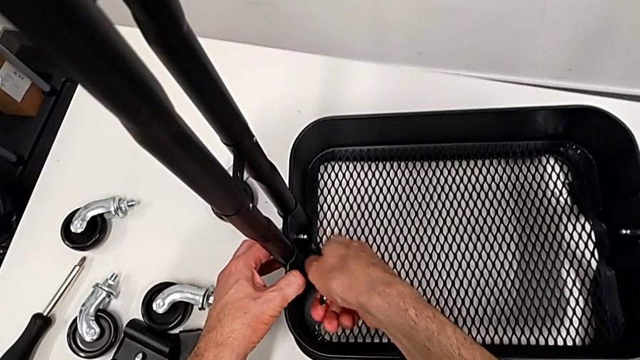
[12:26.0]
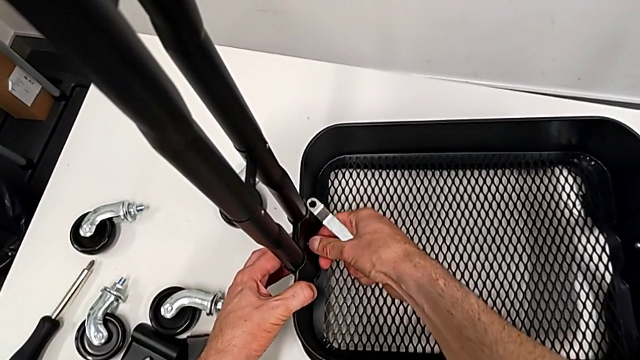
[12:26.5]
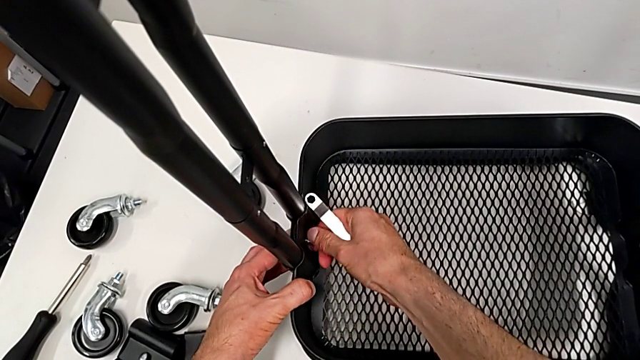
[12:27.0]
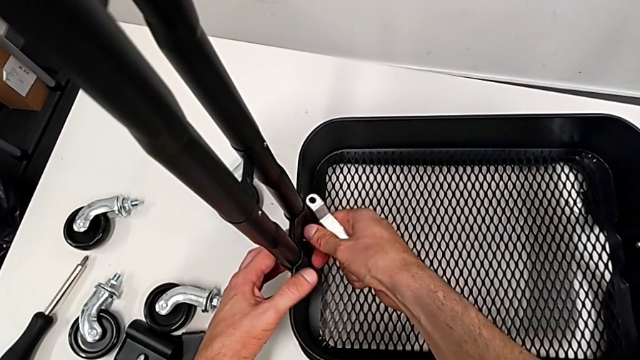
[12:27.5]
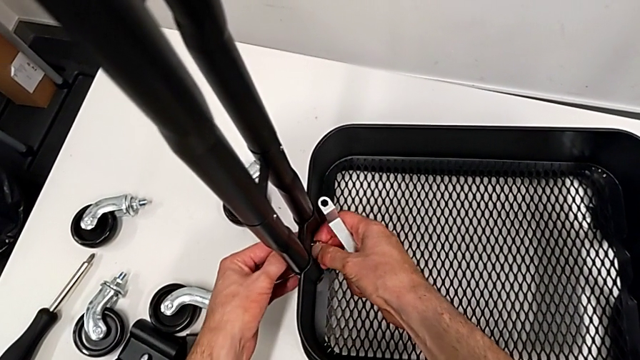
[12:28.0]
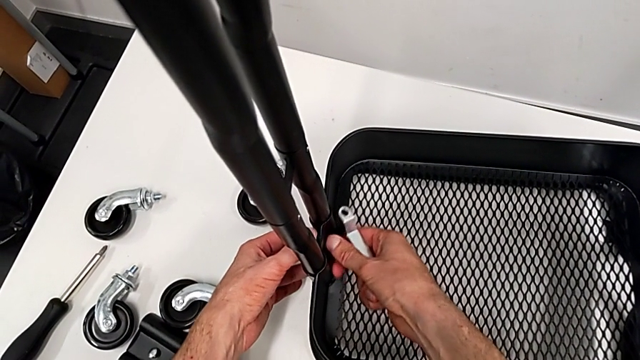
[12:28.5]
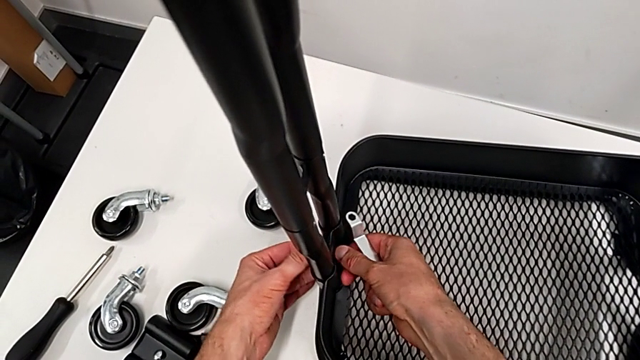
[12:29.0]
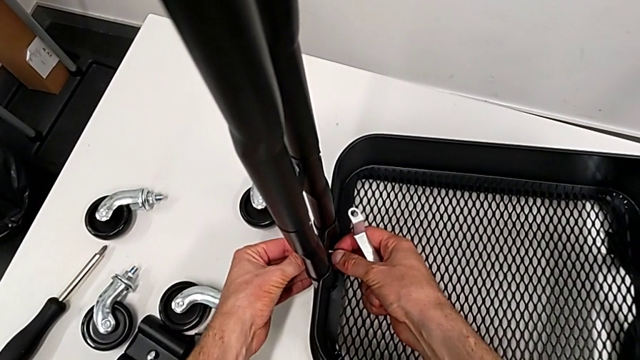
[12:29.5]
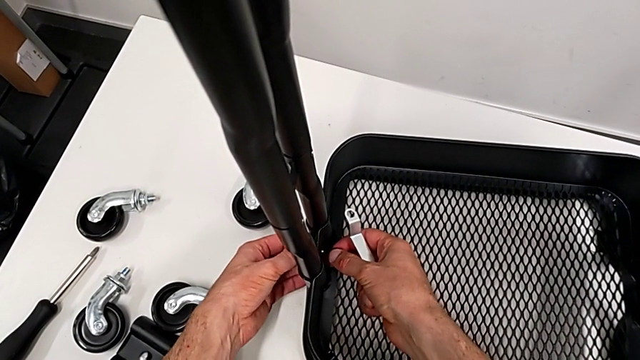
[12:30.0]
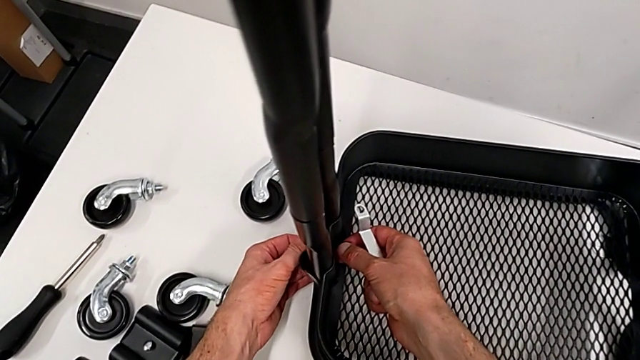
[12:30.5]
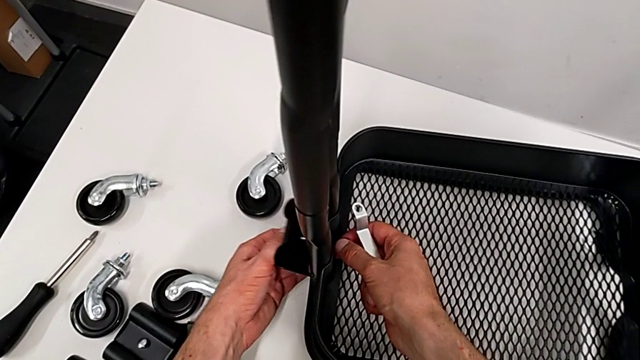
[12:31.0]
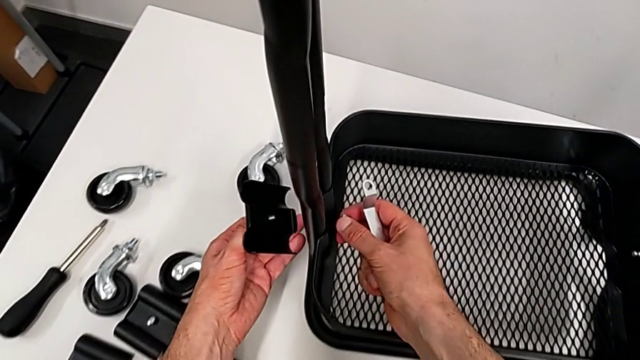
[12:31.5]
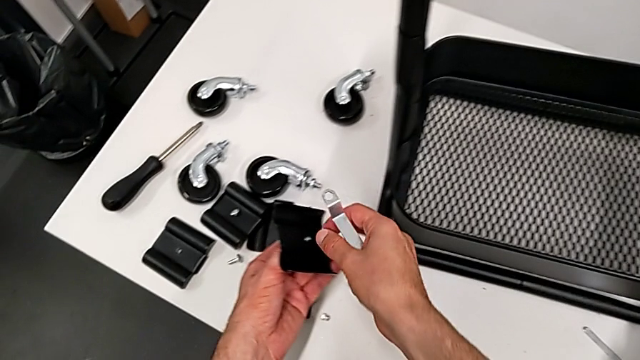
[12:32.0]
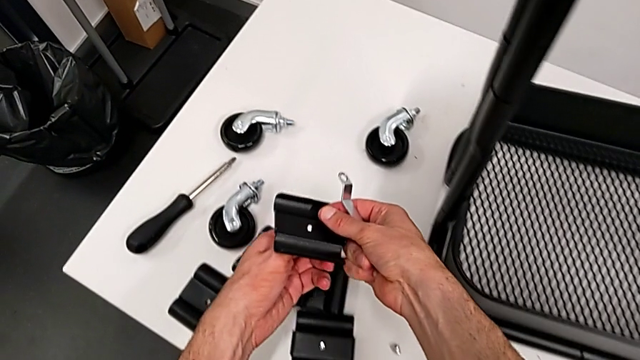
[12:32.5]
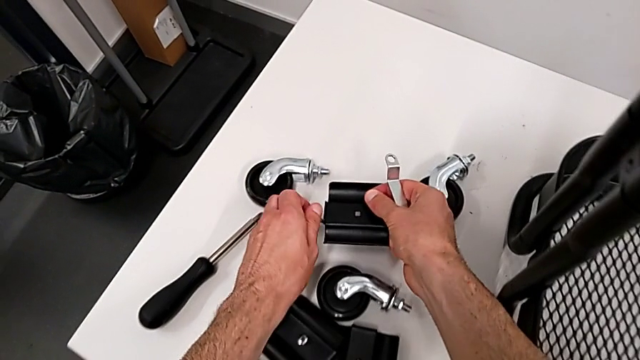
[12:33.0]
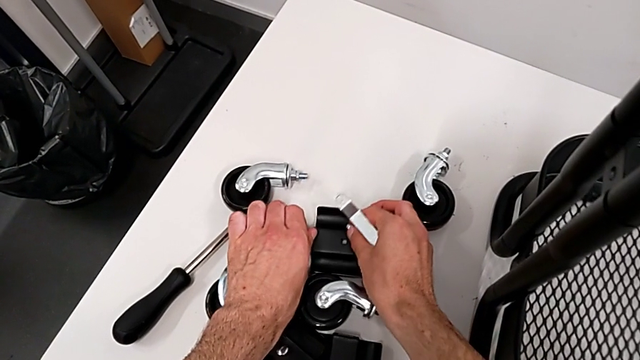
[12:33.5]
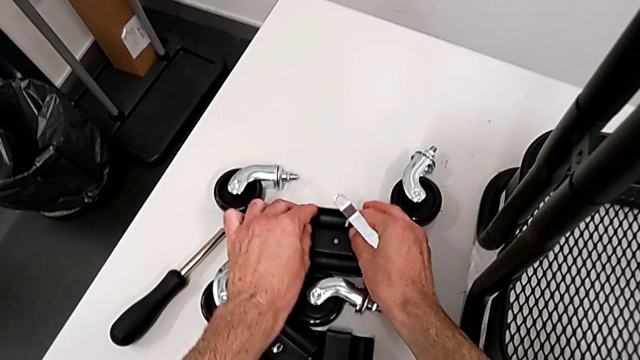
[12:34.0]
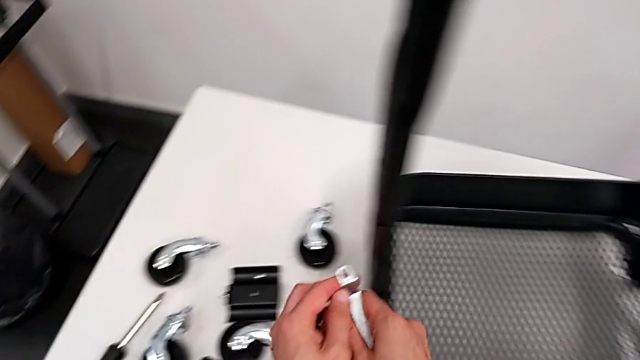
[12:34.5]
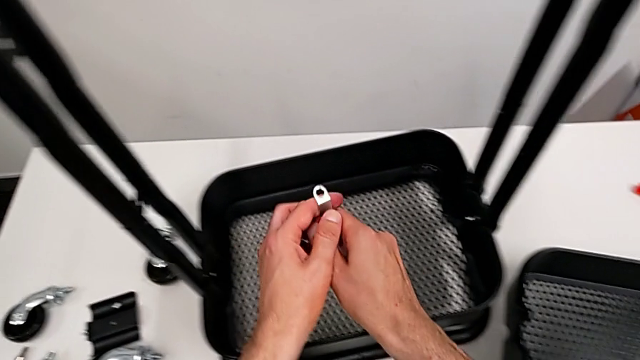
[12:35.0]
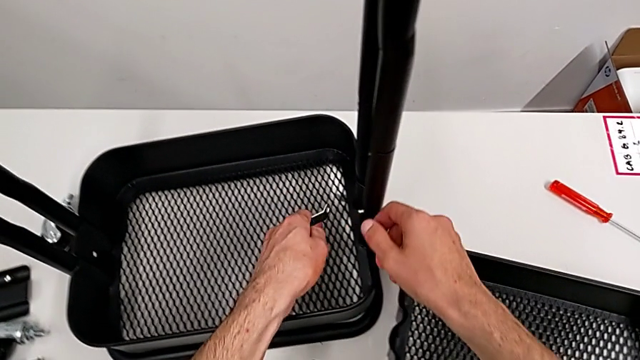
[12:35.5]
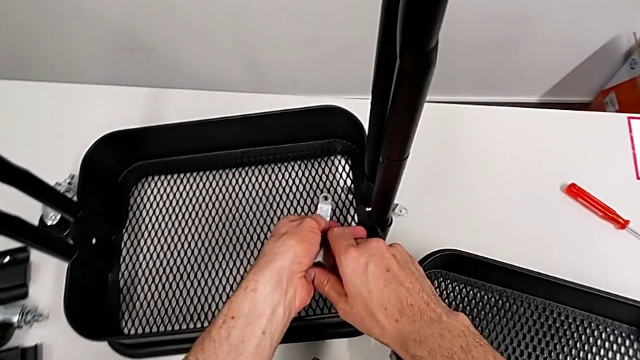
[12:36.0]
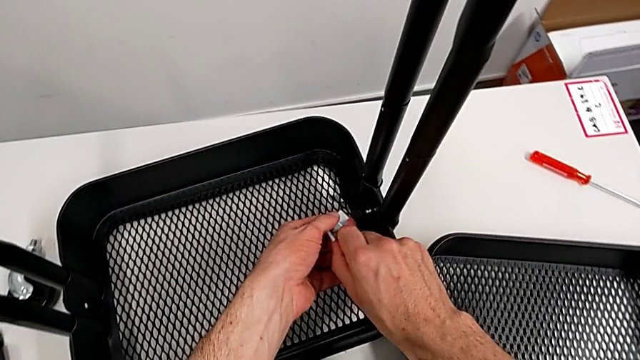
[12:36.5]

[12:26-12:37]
The camera wearer is disassembling the bottom tray. They unscrew the hexagon cap nut, disassemble the bracket, place it and approach the hexagon cap nut.

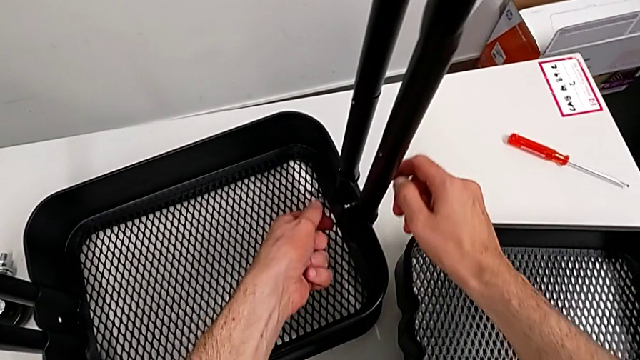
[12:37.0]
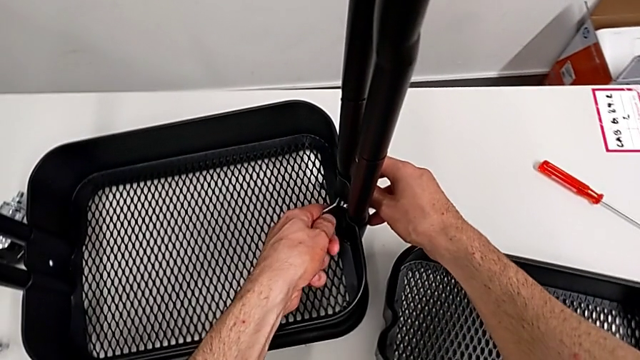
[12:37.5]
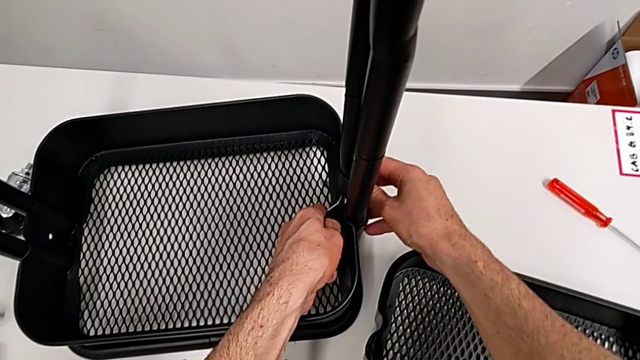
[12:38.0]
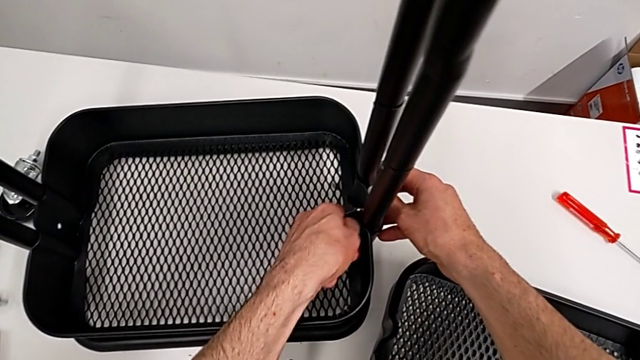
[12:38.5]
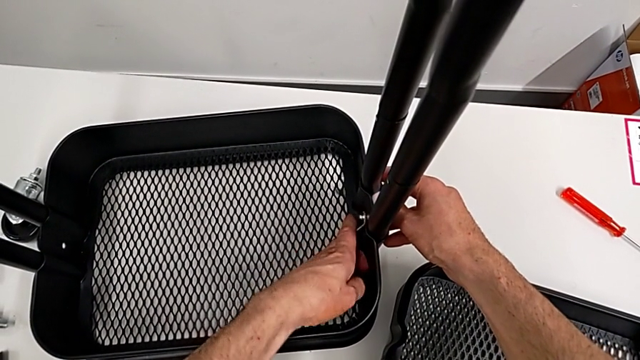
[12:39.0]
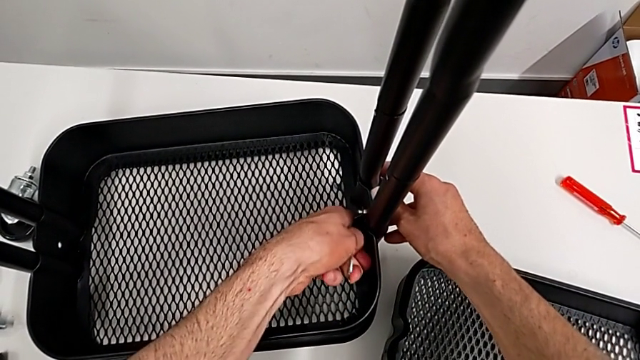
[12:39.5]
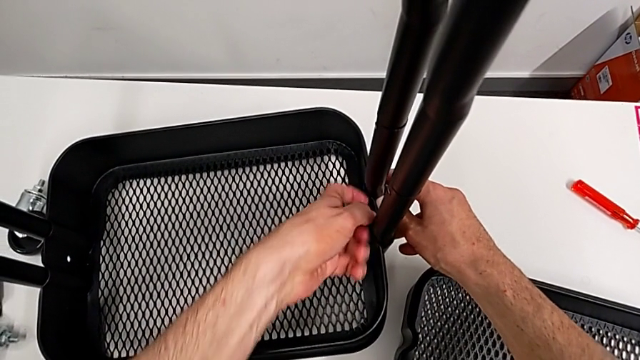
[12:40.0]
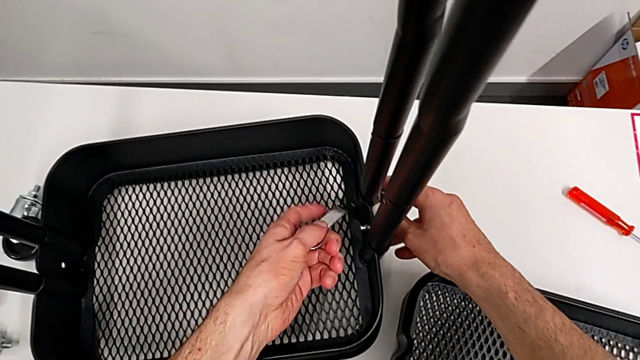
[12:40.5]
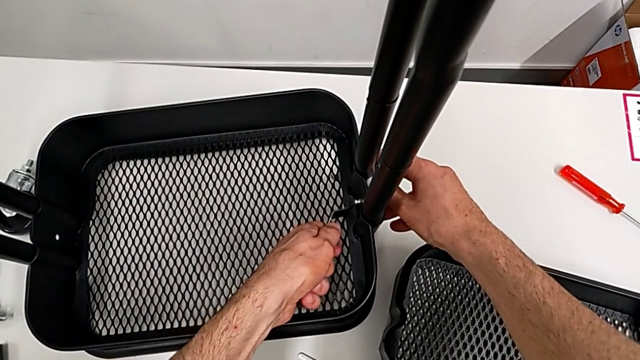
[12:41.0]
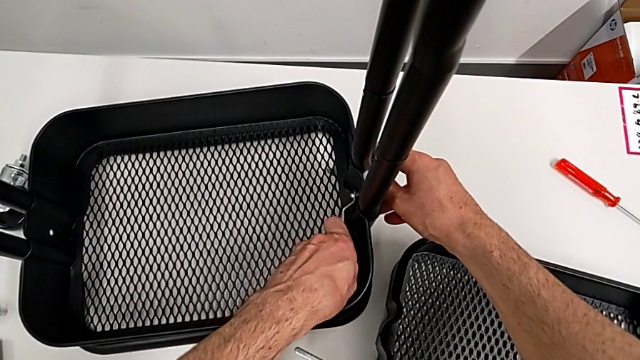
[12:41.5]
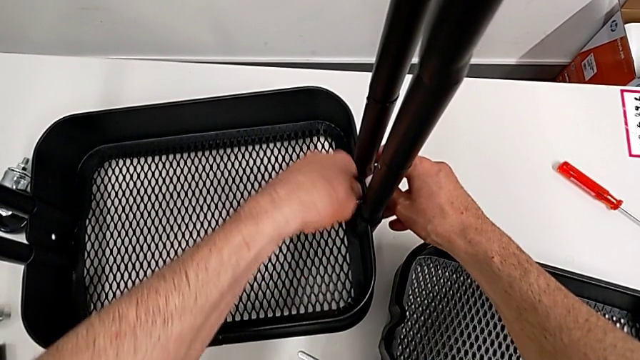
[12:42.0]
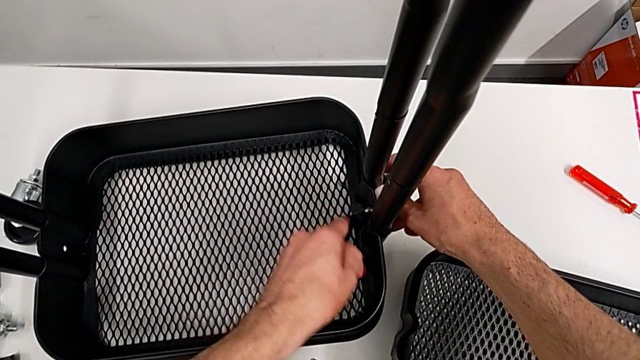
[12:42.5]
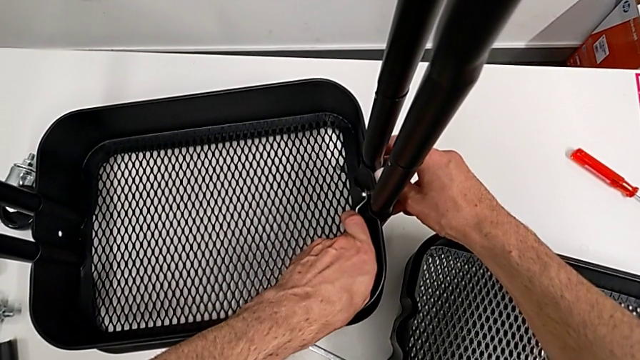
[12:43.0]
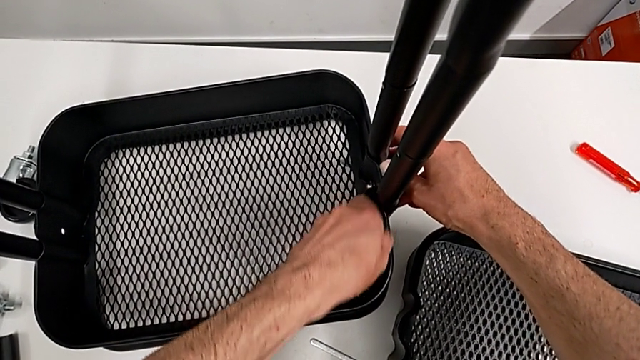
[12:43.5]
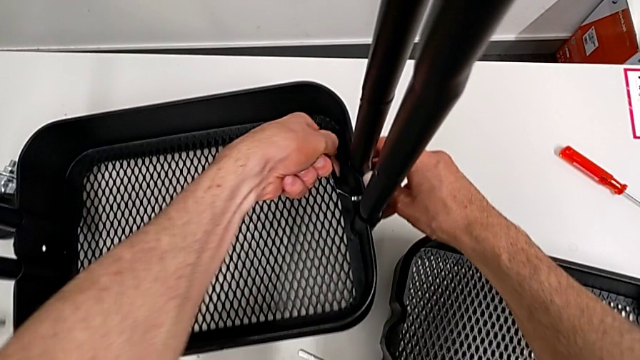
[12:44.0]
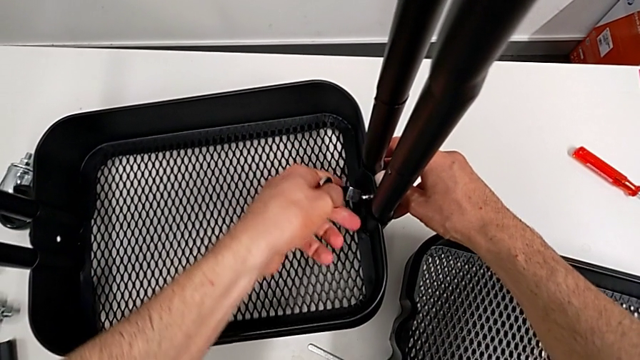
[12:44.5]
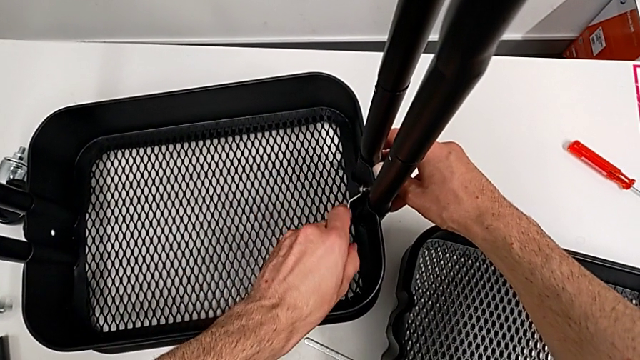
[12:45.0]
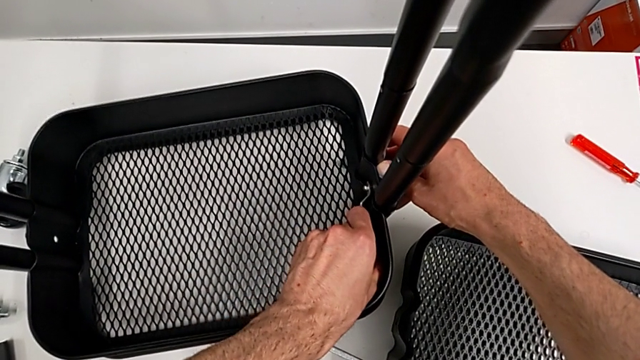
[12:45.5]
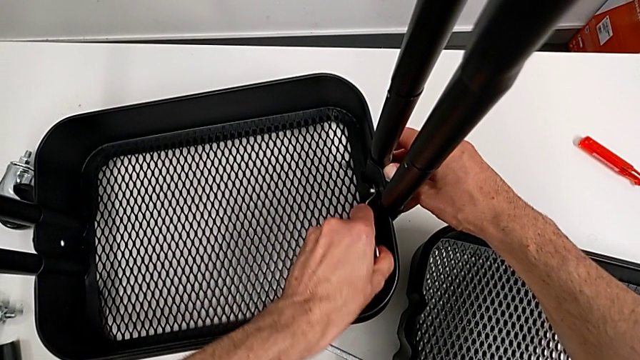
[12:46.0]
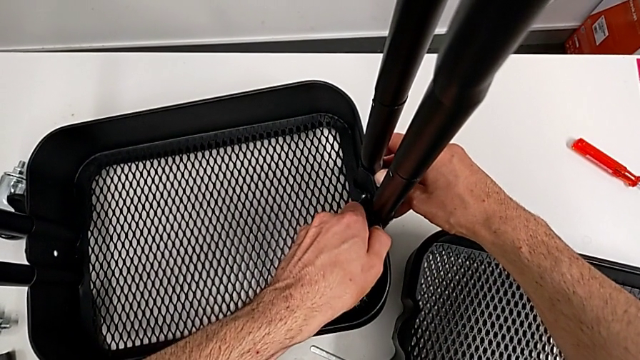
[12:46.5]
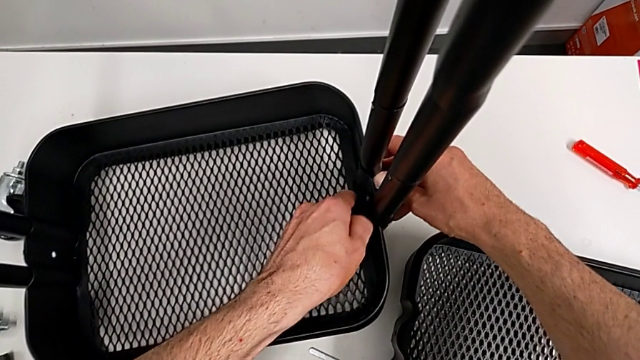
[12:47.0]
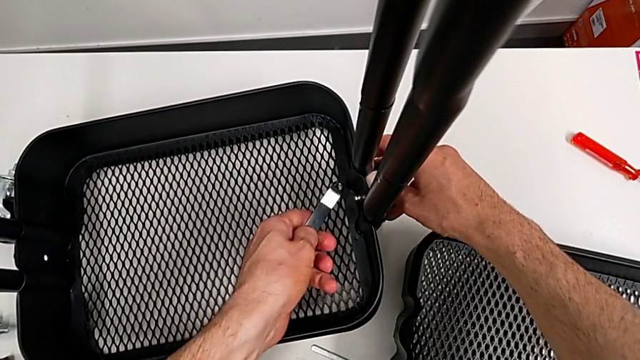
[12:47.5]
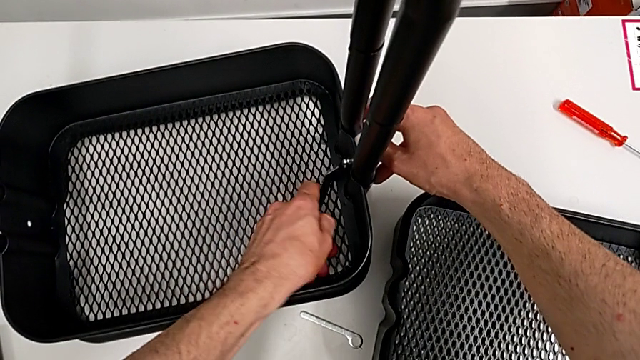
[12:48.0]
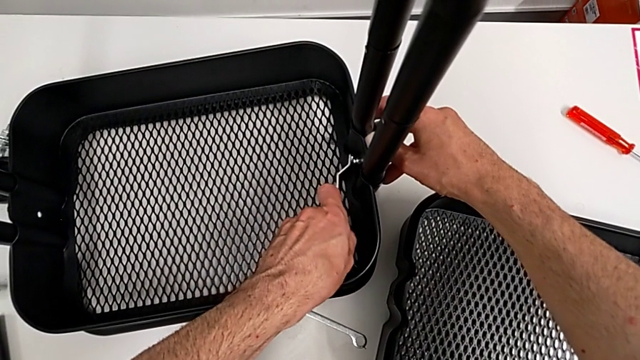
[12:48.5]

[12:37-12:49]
The camera wearer is disassembling the bottom tray. They place the hexagonal wrench and begin to unscrew the hexagon cap nut.
